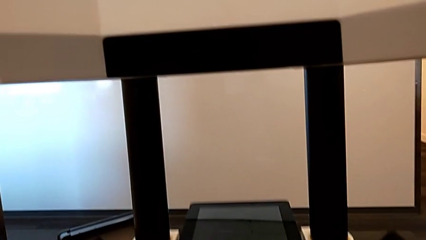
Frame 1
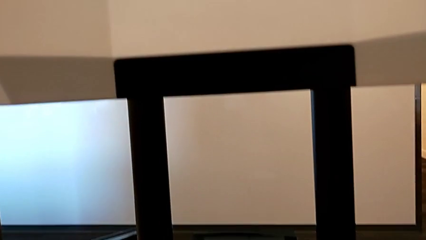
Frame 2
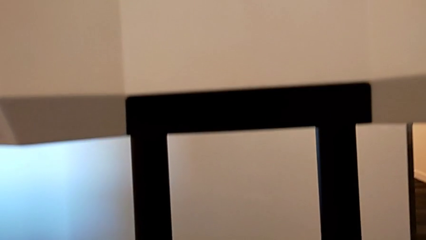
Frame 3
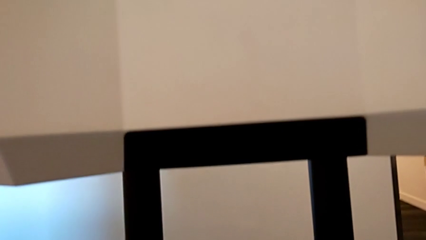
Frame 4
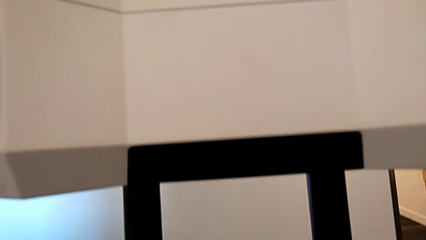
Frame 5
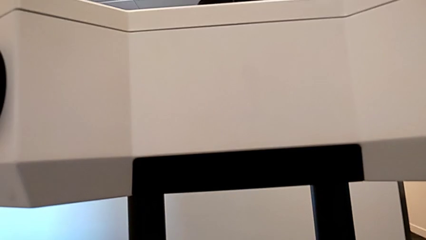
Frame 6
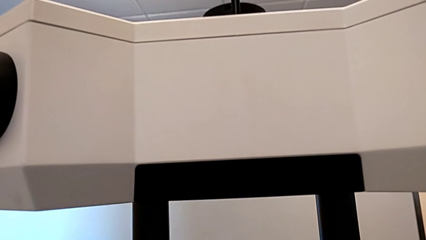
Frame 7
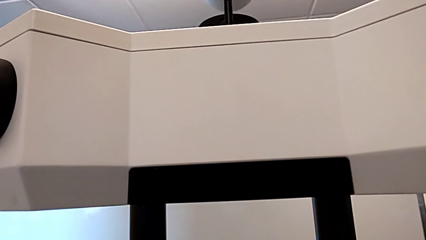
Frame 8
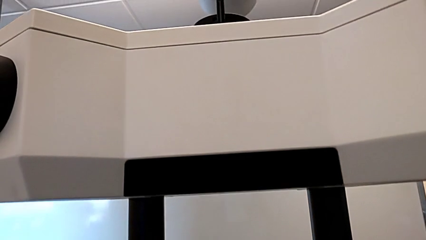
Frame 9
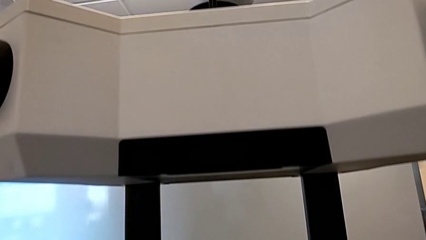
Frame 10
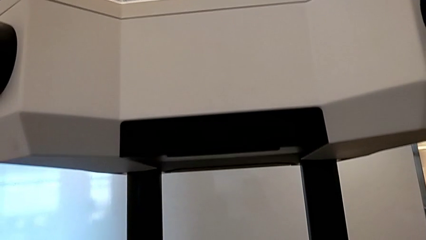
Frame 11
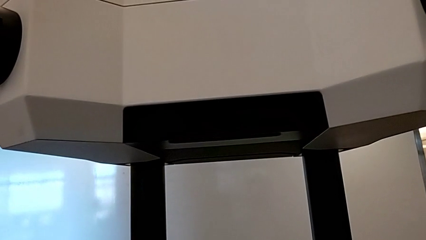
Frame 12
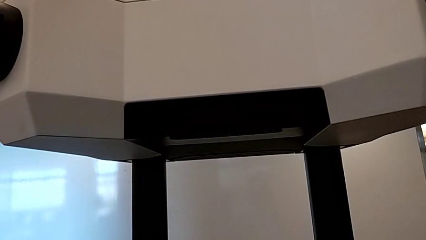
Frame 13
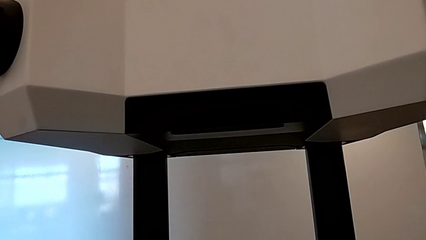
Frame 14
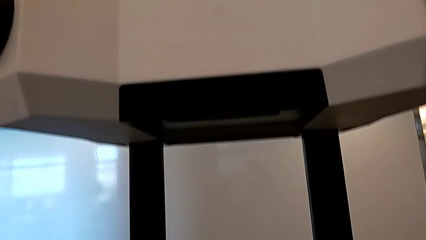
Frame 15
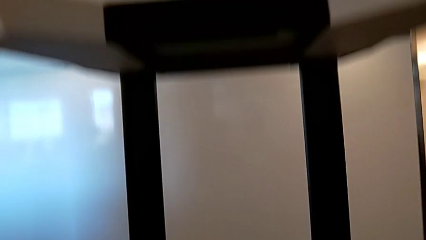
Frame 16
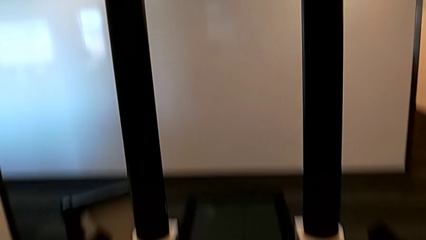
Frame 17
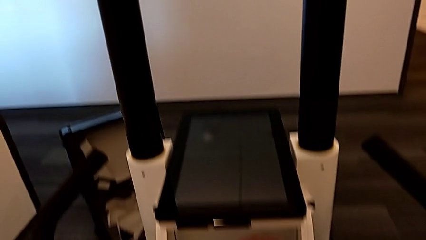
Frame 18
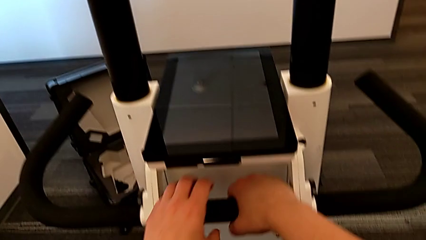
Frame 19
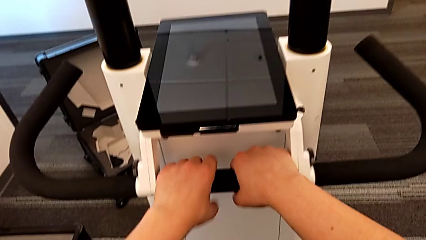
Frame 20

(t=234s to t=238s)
The camera wearer is pulling the lever to lift the head. They keep holding the black lever.

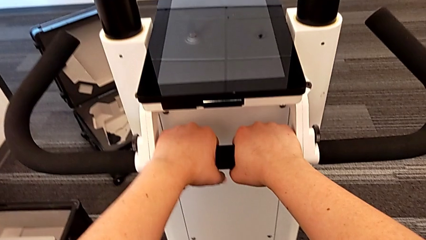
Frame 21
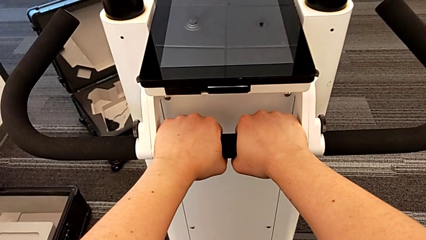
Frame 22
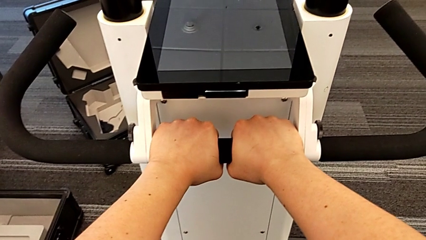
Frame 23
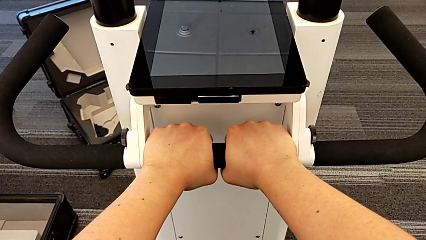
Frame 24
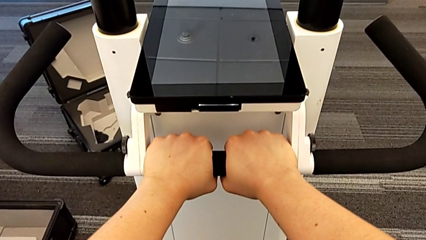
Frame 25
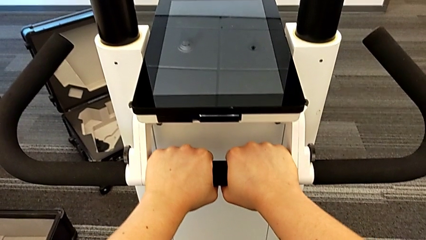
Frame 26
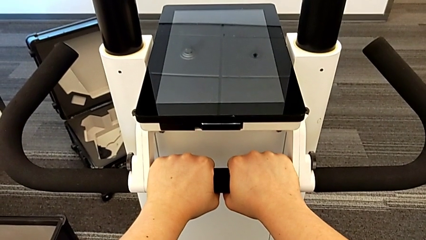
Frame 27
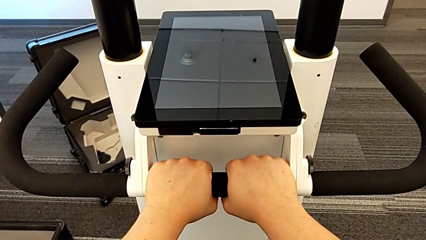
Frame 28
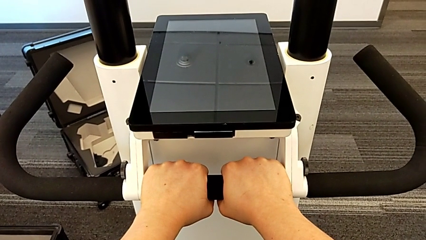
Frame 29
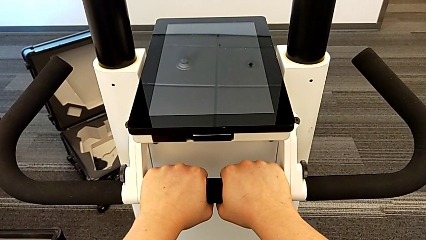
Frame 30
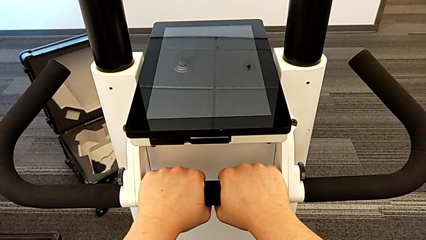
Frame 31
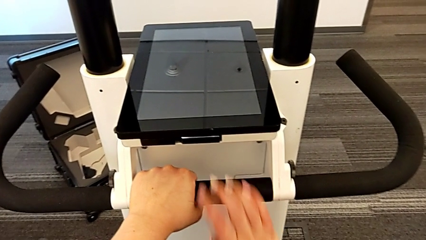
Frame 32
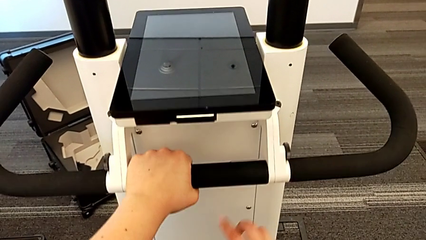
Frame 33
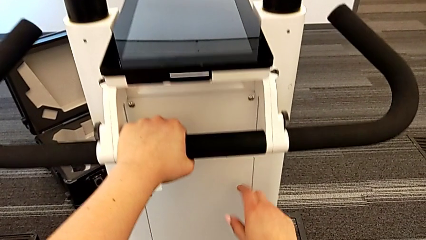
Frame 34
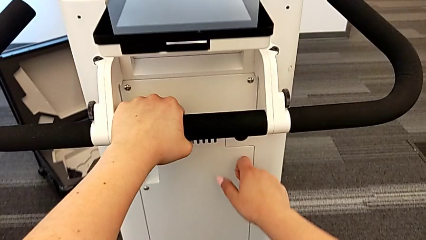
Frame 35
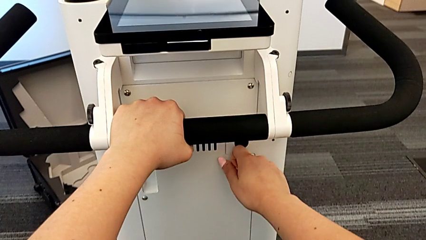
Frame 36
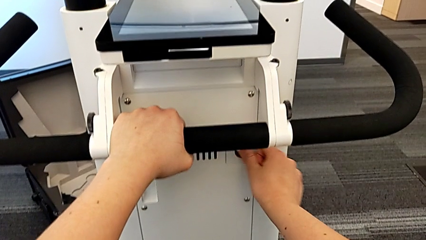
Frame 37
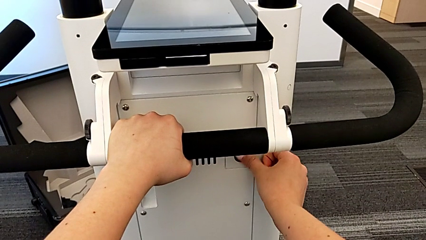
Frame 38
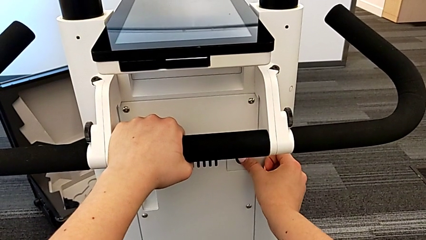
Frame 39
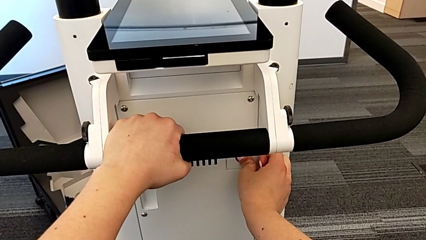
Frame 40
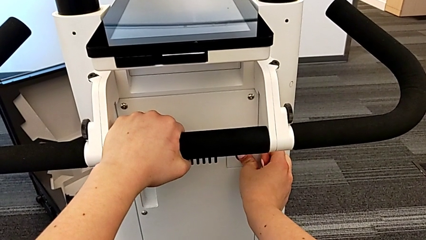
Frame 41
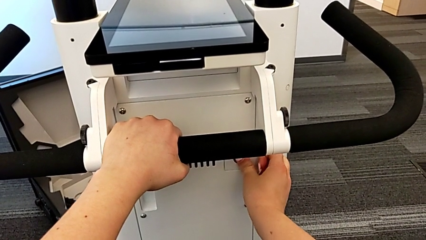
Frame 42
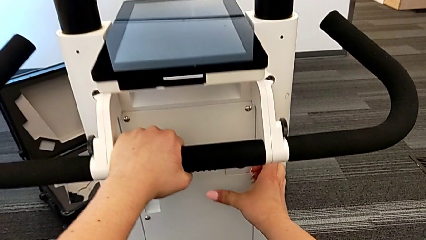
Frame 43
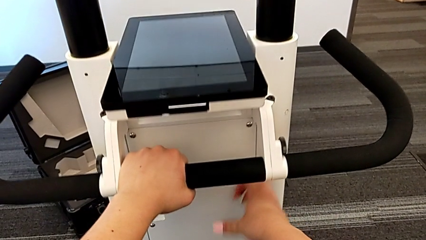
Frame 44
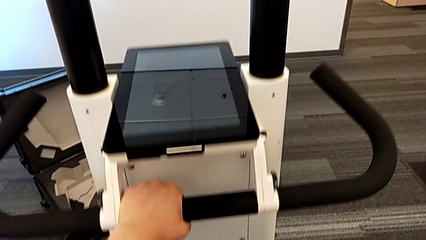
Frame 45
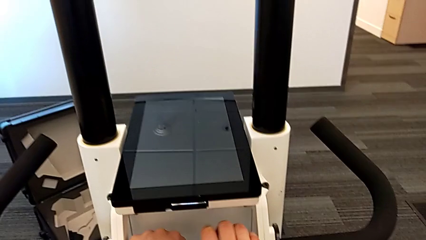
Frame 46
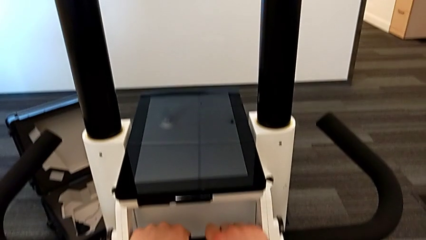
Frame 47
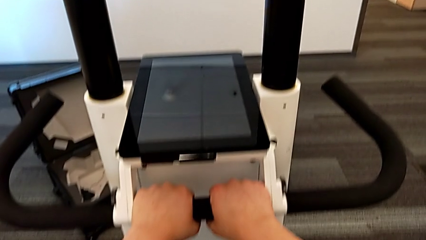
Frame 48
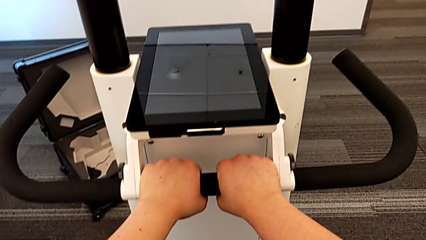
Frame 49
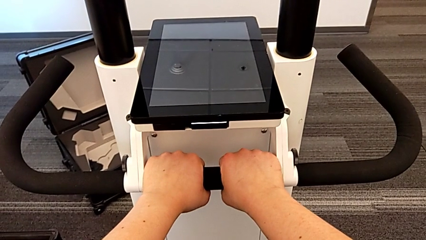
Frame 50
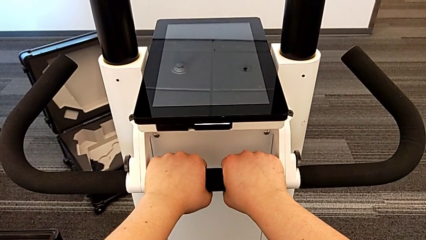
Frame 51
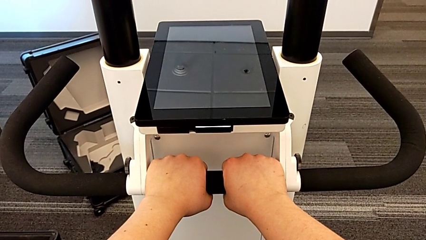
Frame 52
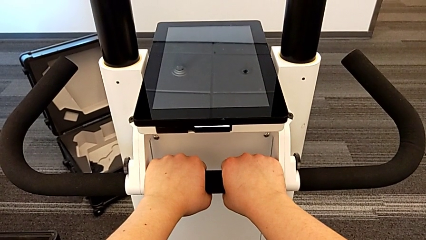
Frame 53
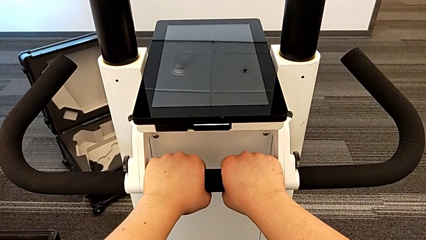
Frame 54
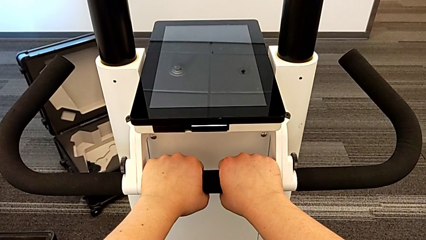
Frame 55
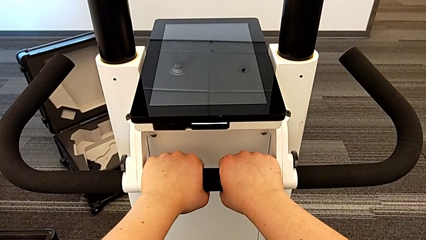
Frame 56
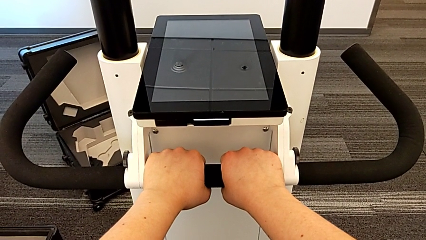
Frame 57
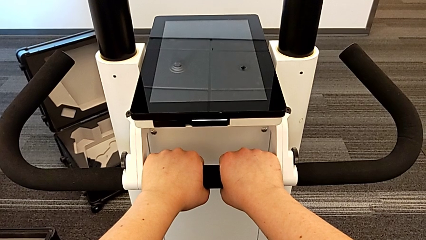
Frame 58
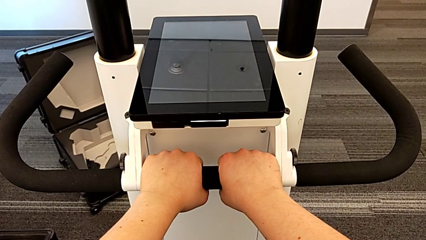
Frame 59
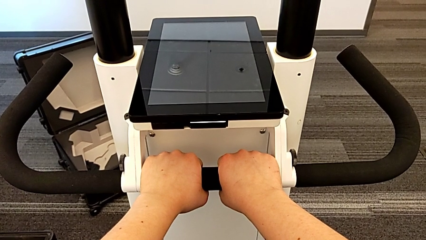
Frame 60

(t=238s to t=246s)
The camera wearer presses the button to turn on the Navvi. They hold the handle, press the black button and hold the handle.

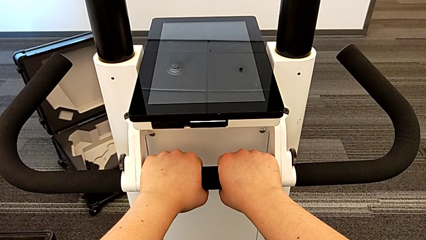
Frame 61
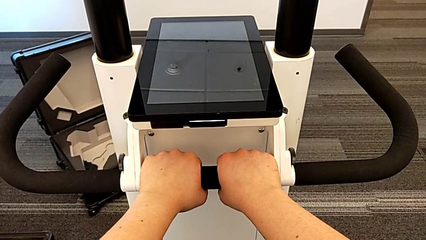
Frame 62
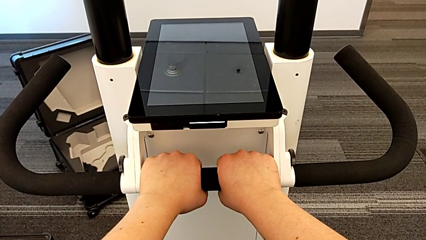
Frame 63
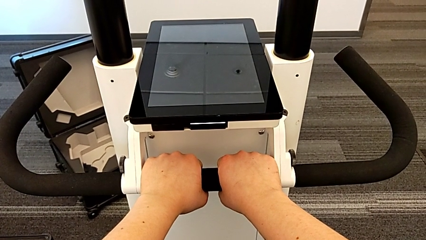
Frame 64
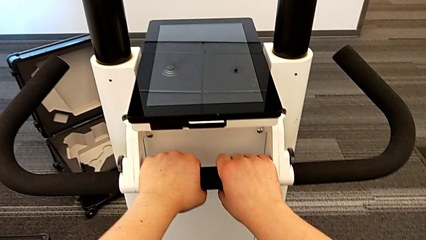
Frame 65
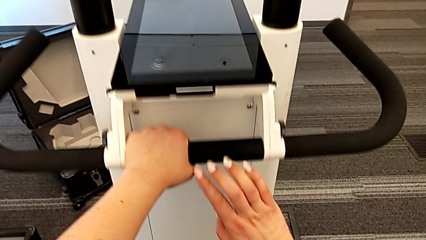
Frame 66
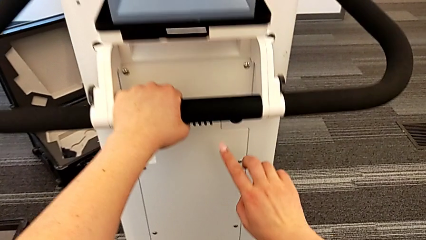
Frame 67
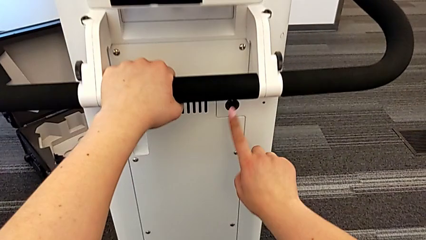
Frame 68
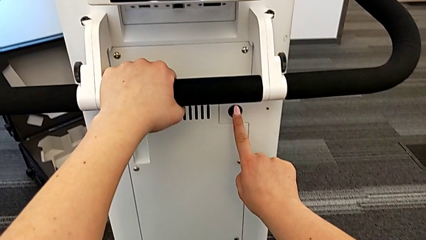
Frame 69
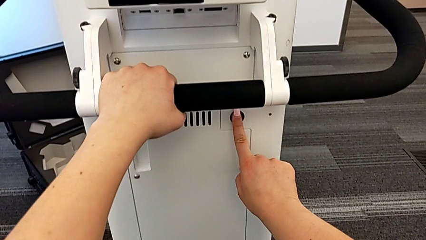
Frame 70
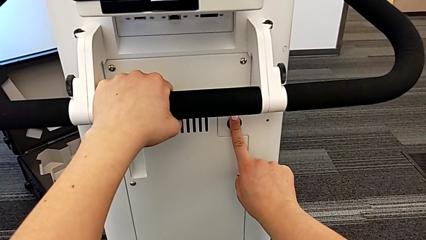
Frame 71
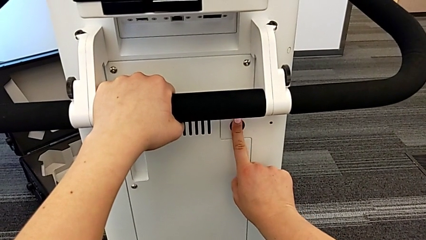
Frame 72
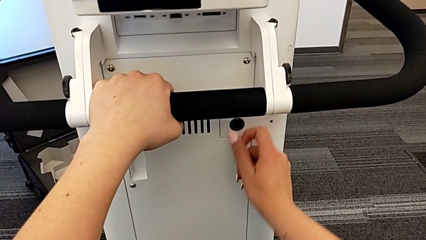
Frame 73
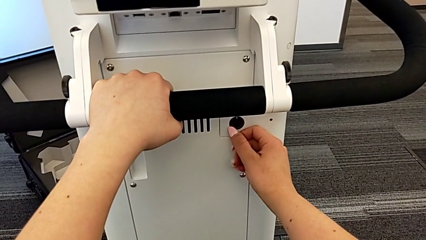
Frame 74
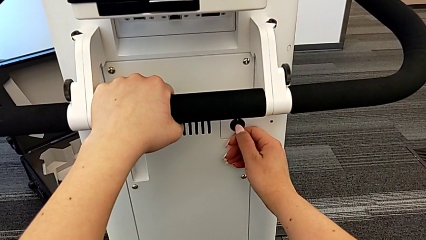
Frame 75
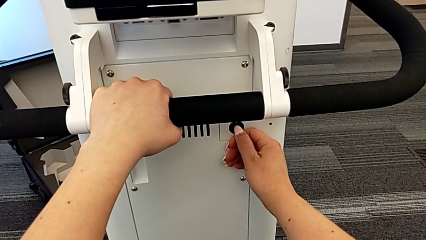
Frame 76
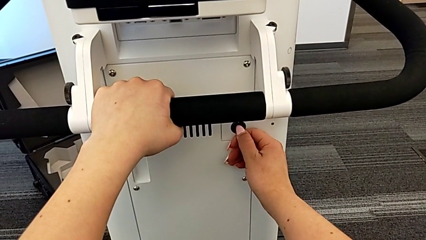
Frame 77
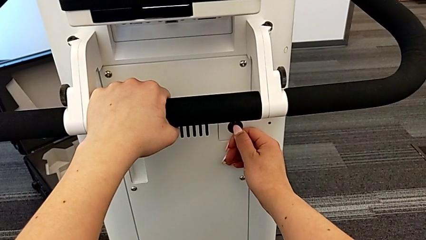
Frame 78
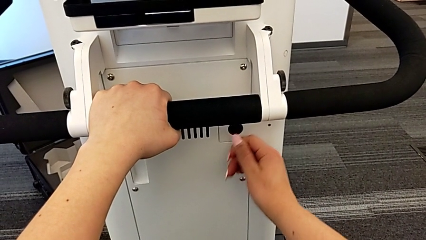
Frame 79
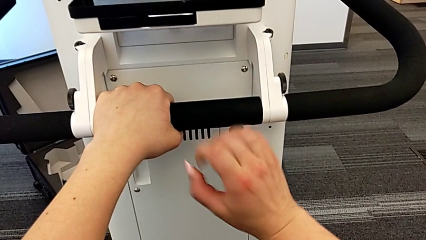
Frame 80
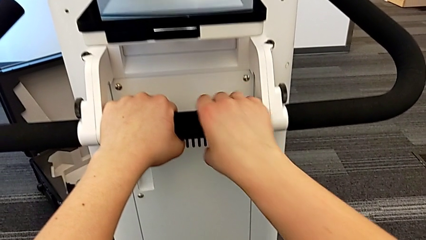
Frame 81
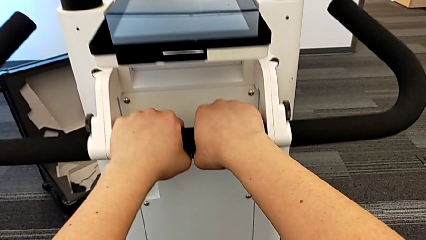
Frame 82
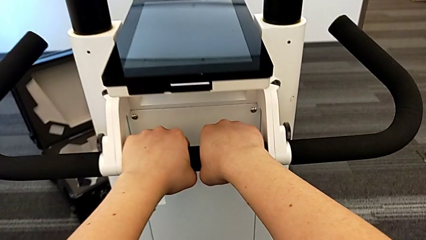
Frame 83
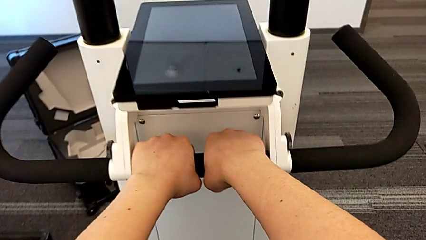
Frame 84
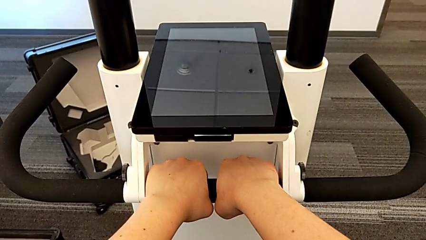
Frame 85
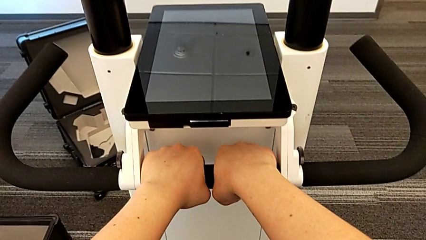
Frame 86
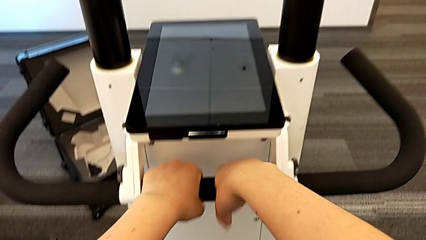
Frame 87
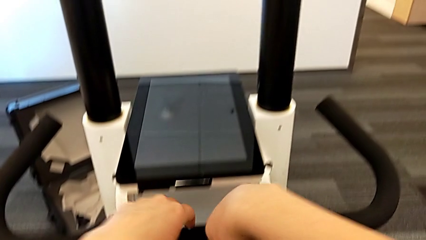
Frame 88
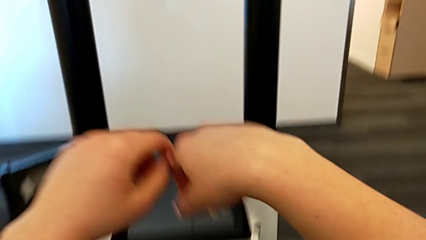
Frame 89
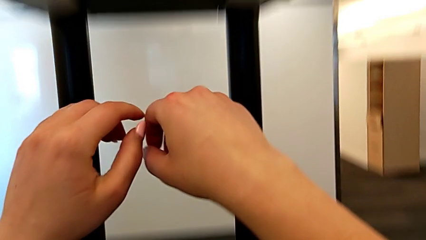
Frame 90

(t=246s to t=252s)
The camera wearer presses the button to turn off the Navvi. They press the black button and hold the handle.
